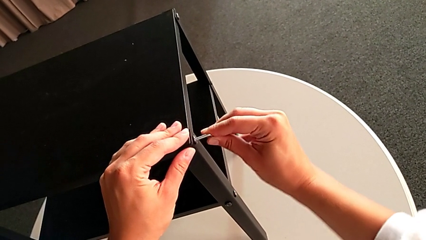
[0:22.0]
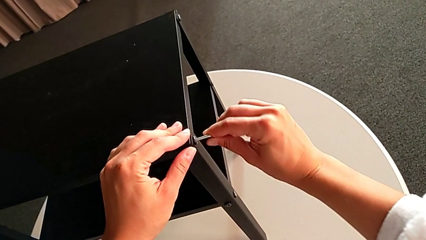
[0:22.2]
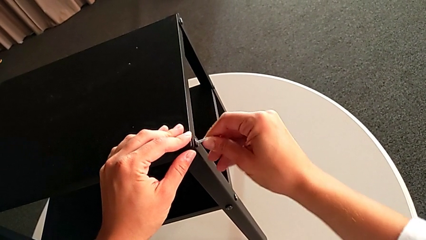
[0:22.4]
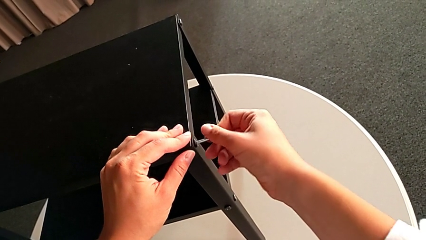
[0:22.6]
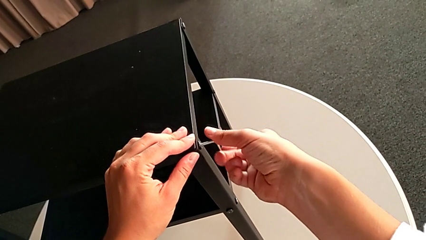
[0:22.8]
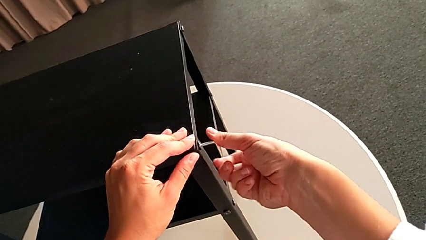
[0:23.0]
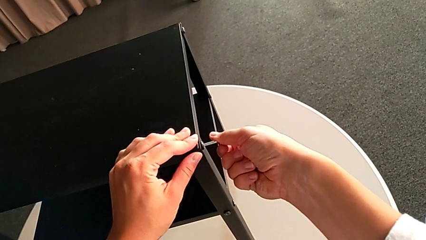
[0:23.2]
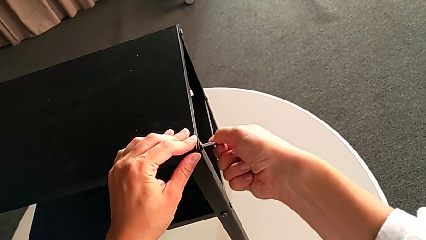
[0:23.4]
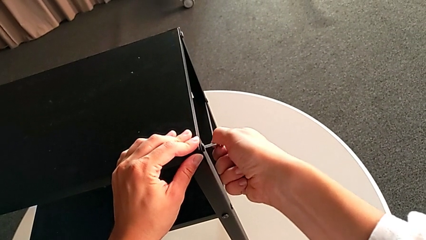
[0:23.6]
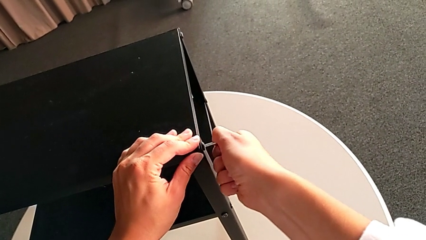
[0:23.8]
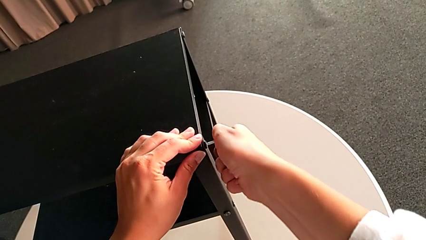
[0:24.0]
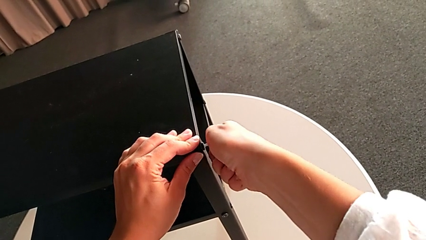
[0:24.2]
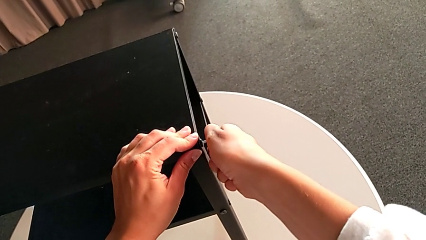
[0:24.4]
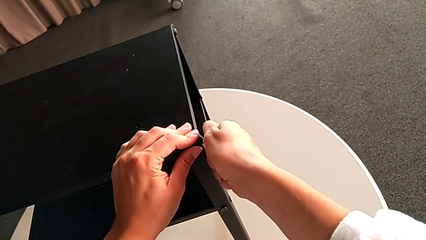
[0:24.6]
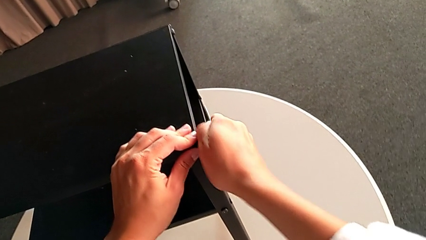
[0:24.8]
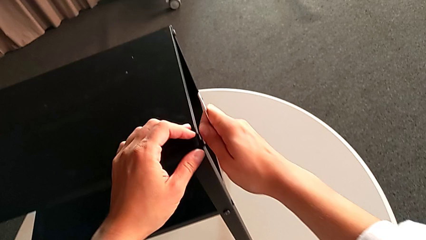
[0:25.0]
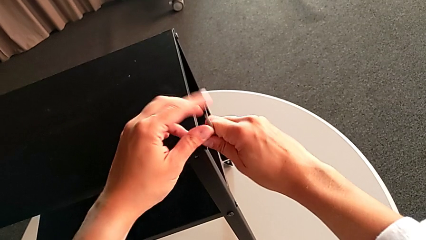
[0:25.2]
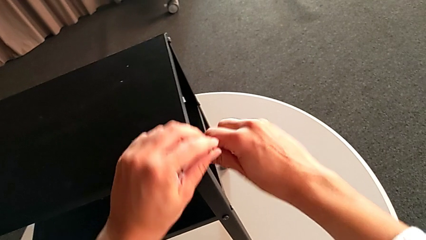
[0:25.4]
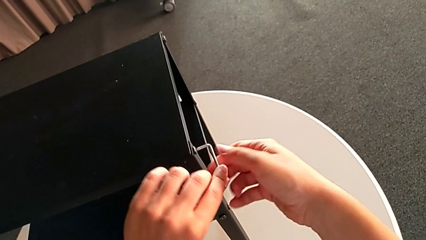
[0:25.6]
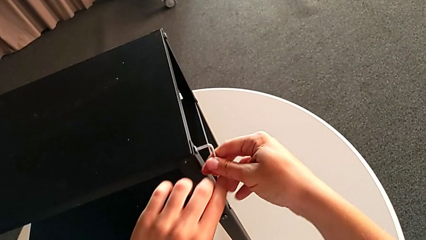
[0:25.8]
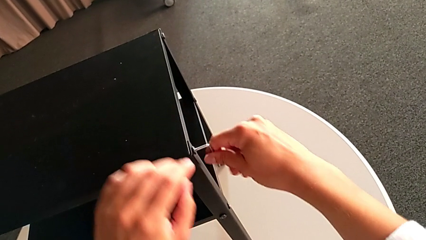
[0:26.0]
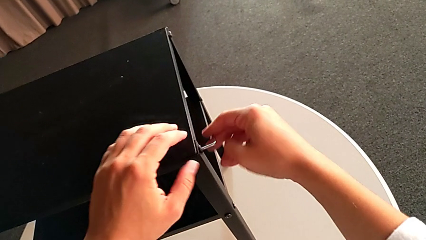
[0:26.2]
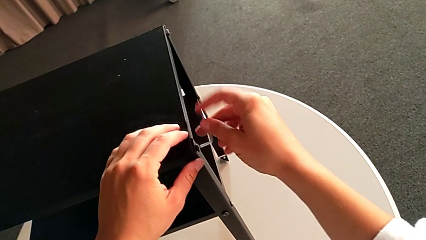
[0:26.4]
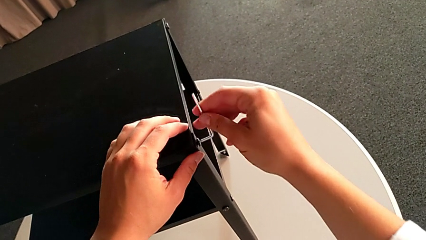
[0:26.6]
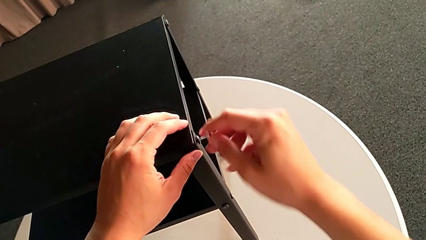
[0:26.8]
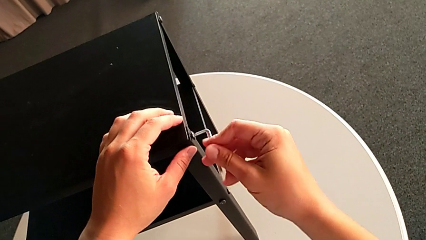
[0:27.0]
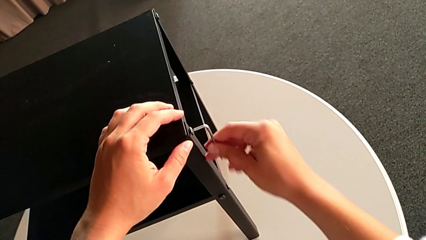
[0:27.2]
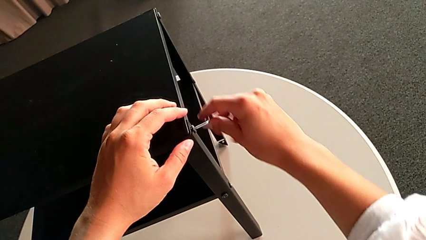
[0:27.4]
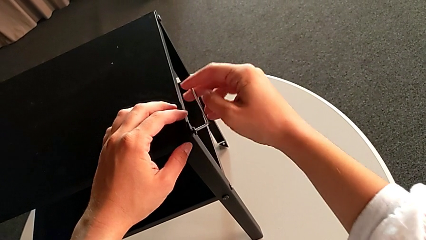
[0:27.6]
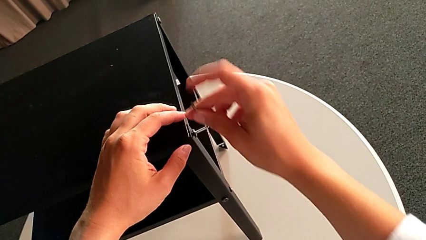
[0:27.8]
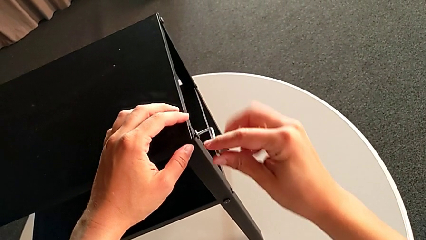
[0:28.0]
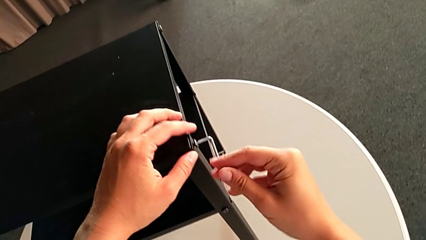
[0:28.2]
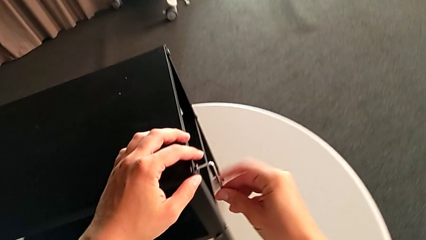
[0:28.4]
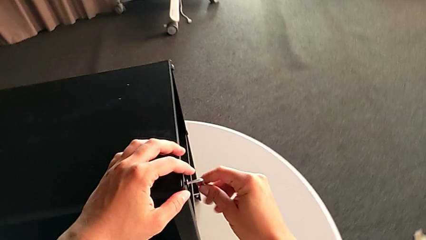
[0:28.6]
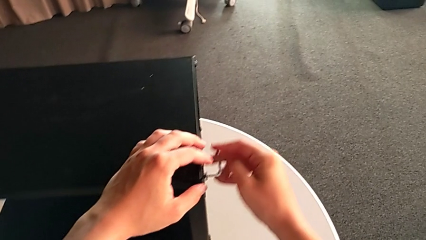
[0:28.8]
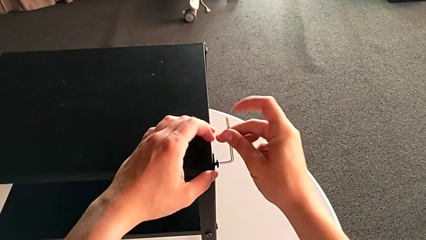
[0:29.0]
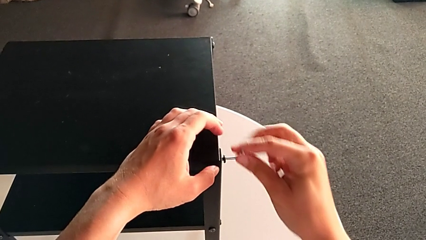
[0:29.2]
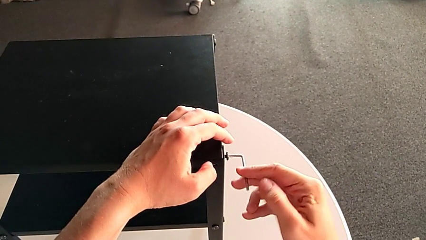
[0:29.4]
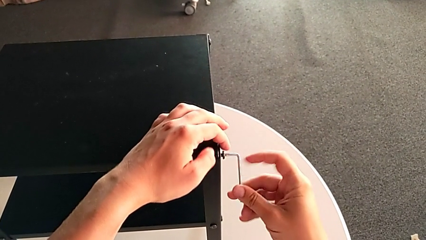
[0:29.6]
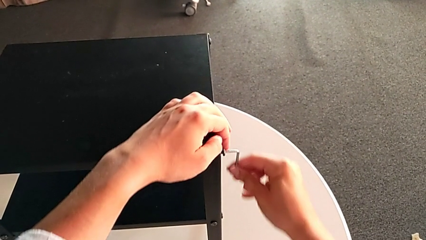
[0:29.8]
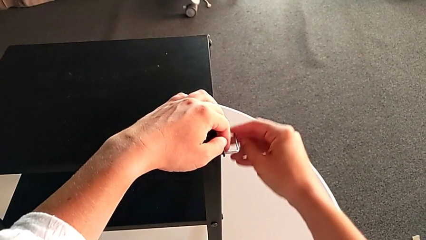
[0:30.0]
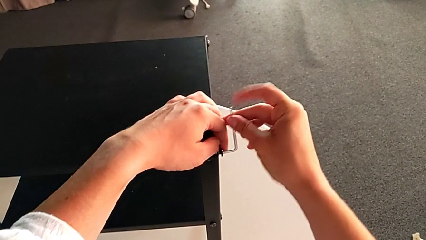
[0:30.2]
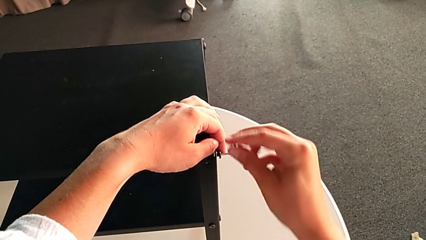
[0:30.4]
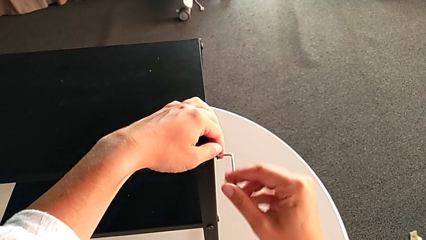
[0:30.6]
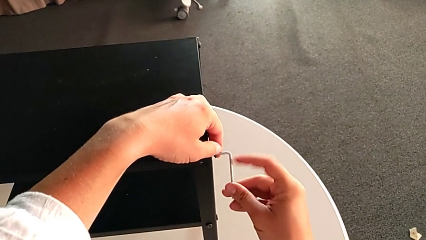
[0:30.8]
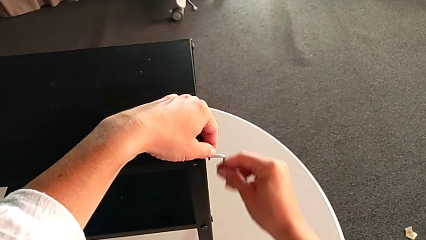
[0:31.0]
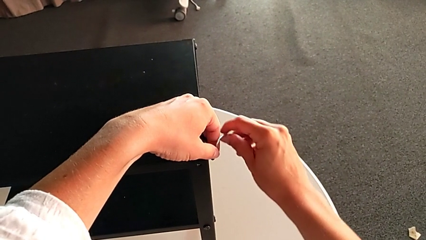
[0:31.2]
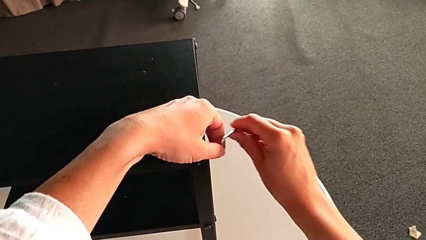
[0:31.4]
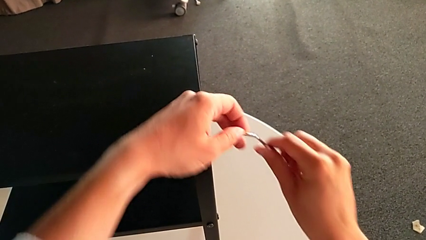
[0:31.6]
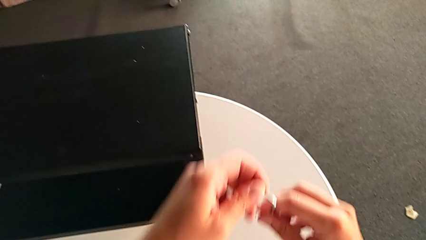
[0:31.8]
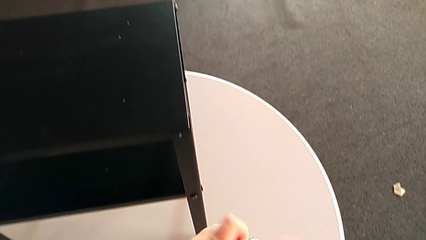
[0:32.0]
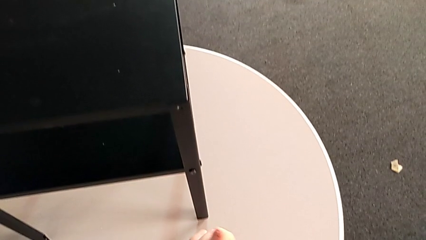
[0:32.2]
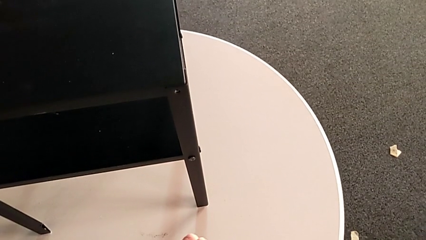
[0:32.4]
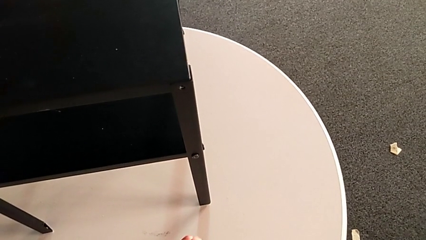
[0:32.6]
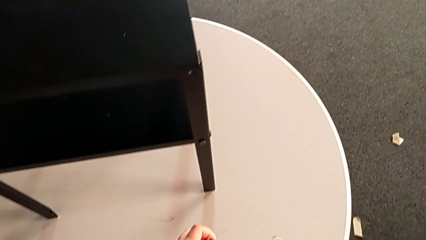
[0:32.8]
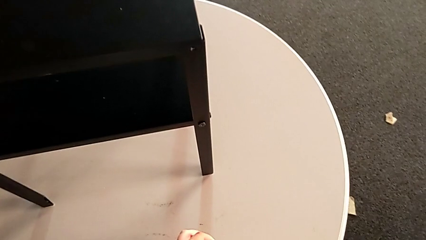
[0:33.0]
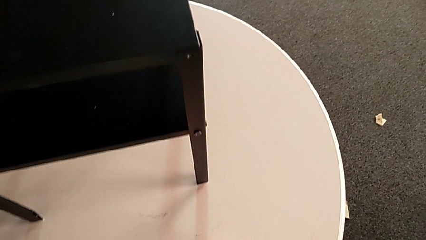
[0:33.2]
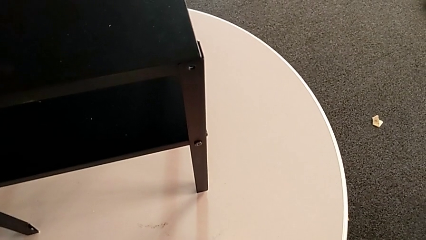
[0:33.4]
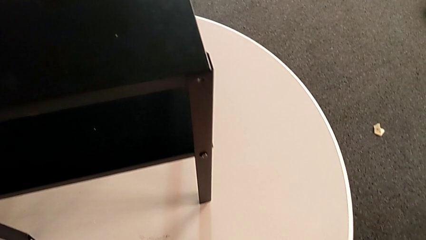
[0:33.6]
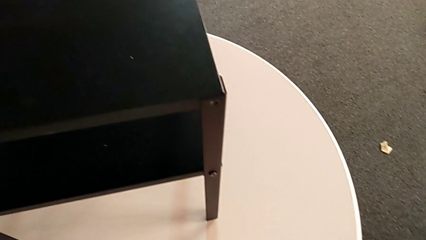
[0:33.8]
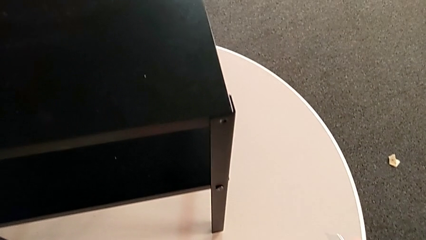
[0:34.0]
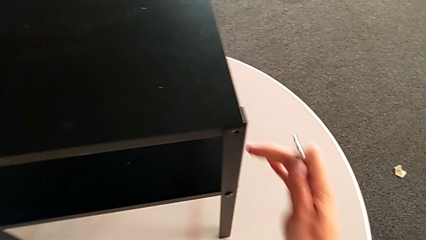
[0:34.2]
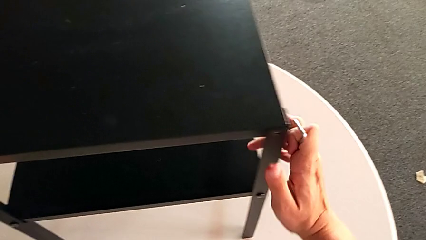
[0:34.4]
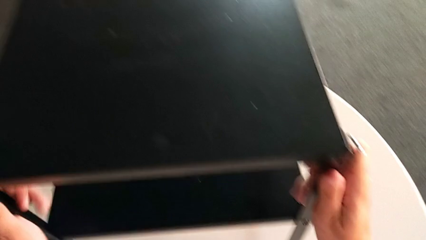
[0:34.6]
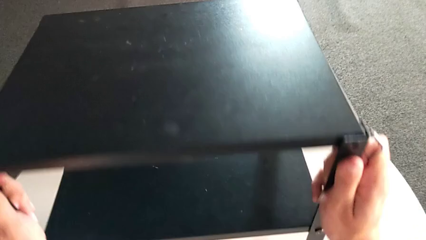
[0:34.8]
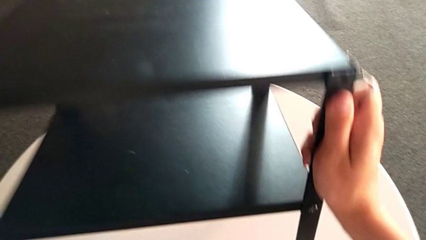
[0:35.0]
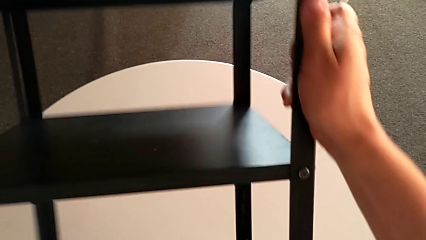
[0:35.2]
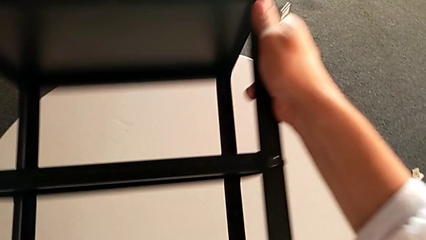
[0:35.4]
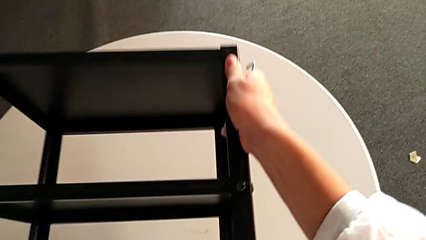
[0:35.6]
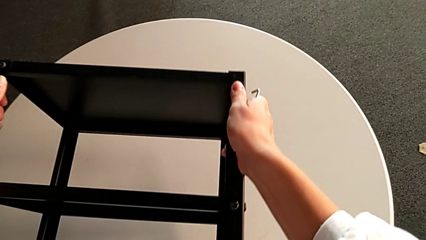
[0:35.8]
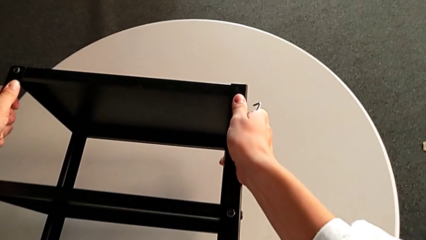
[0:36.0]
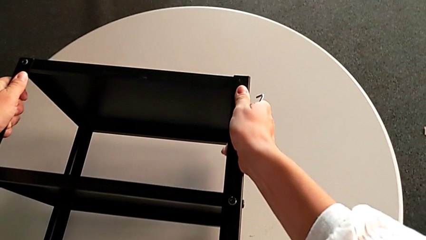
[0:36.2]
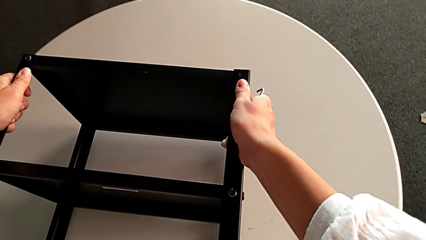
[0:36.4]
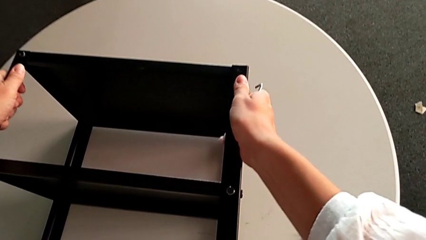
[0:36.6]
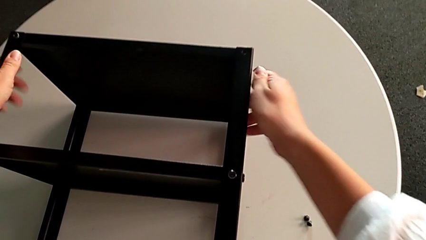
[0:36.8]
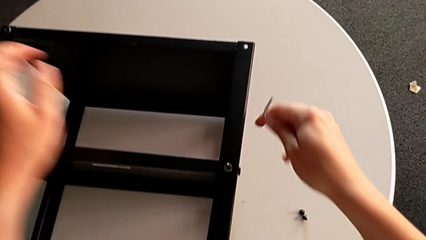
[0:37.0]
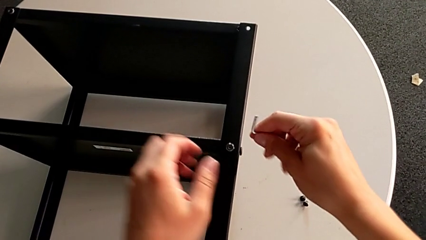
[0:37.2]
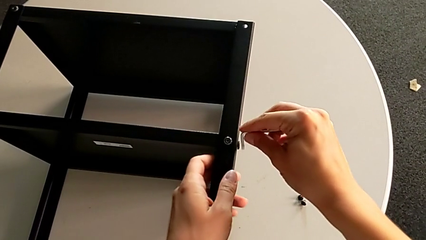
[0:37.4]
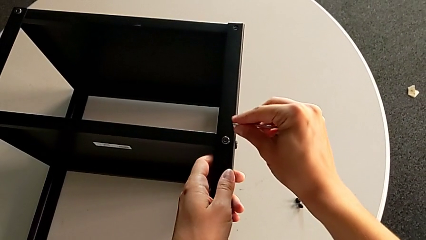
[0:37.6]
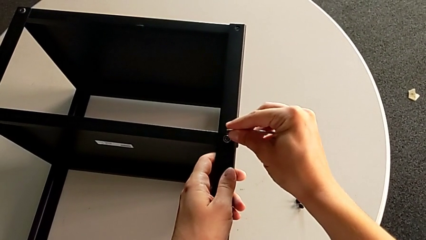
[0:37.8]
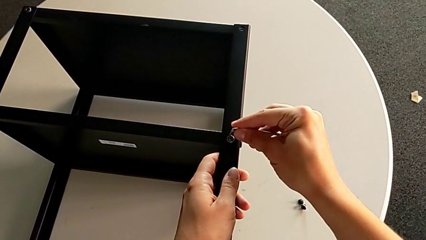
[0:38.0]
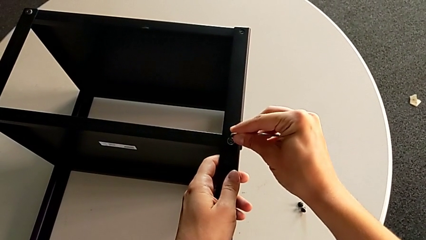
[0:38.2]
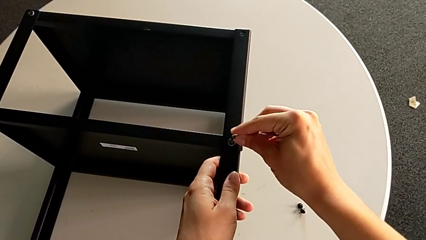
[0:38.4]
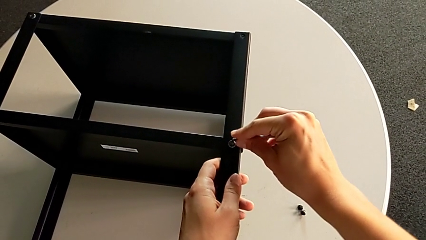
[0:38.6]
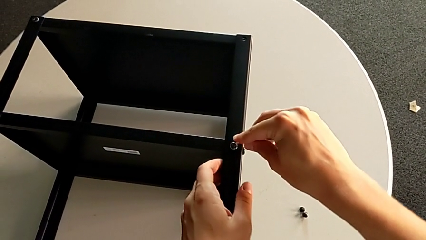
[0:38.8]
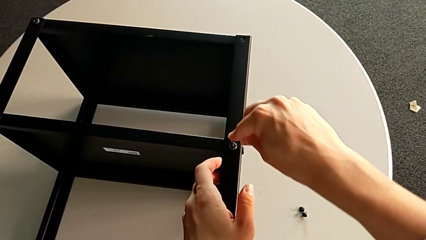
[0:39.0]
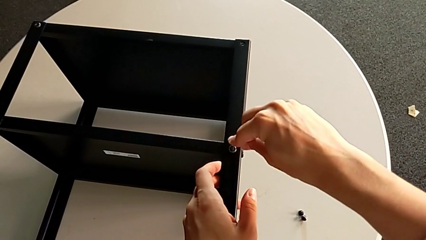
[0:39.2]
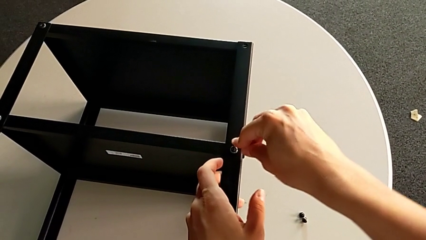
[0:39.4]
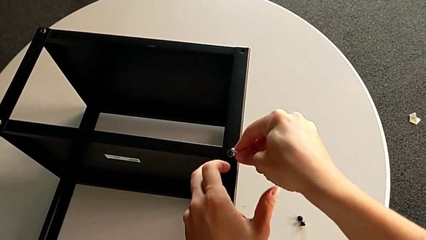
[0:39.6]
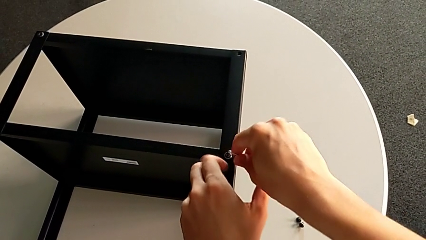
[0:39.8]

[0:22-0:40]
The camera wearer is unscrewing the first leg. They unscrew the hex socket head, disassemble it, withdraw the Allen wrench, place the hex socket head, rotate the nightstand, approach the hex socket head and insert the Allen wrench.
